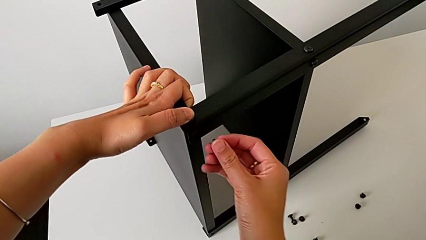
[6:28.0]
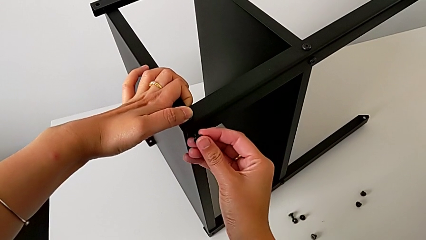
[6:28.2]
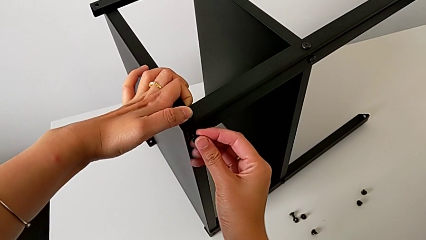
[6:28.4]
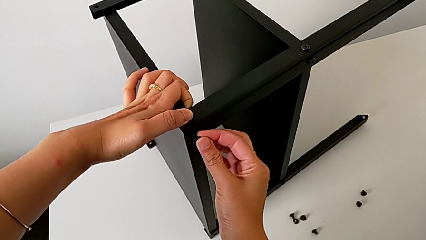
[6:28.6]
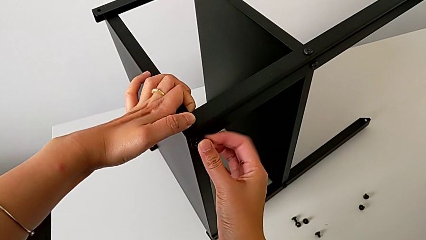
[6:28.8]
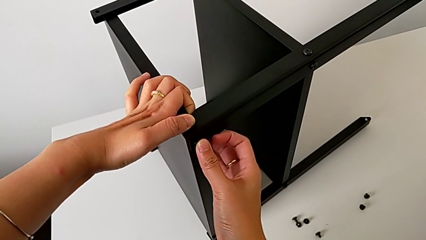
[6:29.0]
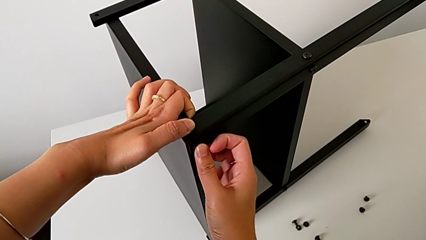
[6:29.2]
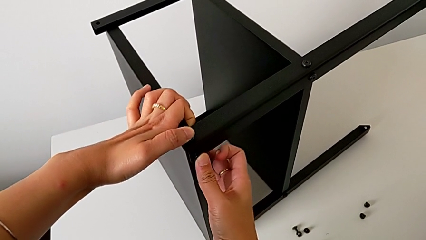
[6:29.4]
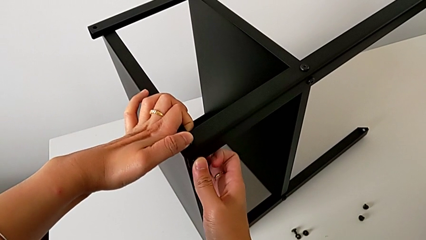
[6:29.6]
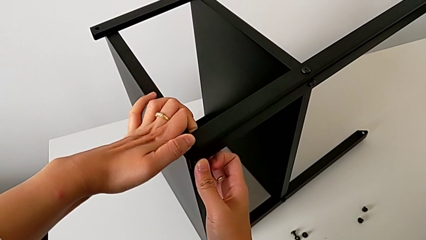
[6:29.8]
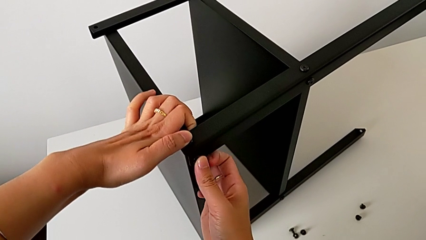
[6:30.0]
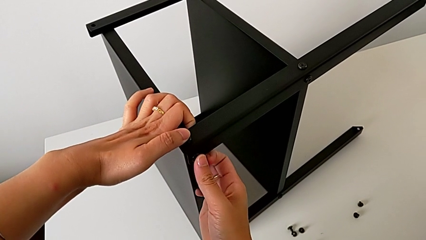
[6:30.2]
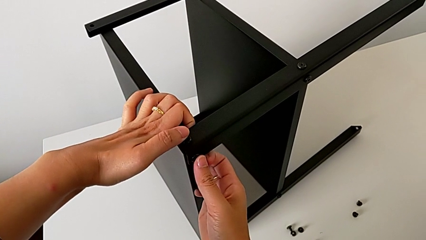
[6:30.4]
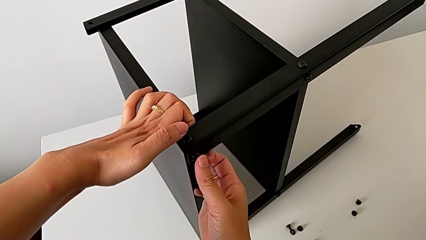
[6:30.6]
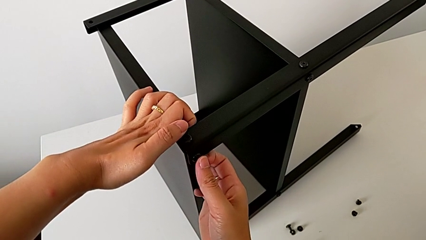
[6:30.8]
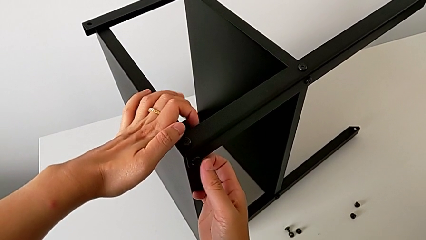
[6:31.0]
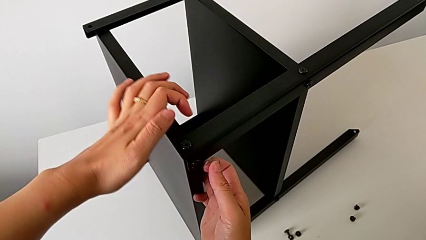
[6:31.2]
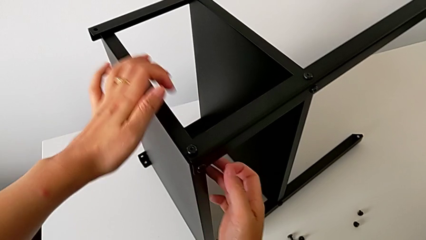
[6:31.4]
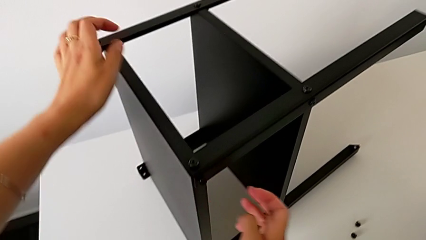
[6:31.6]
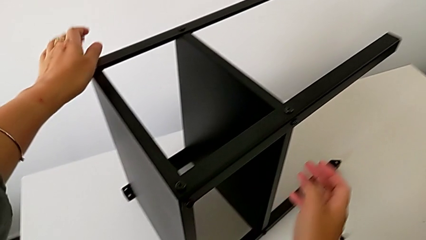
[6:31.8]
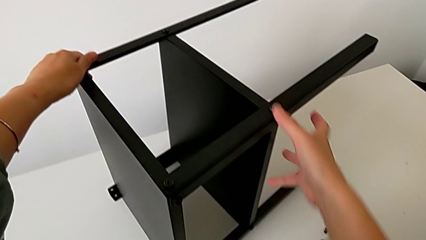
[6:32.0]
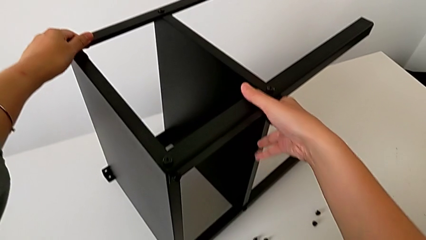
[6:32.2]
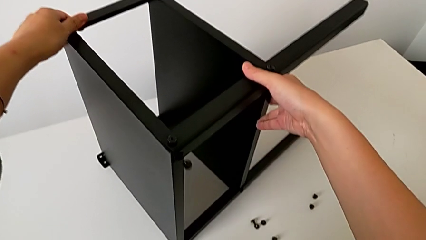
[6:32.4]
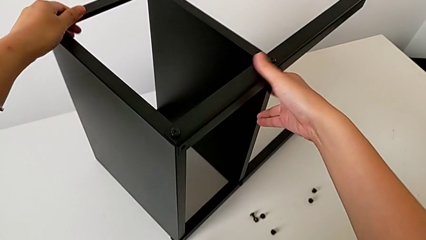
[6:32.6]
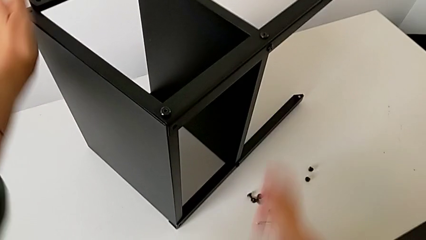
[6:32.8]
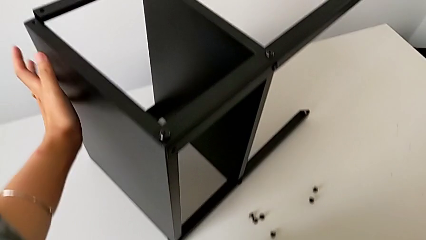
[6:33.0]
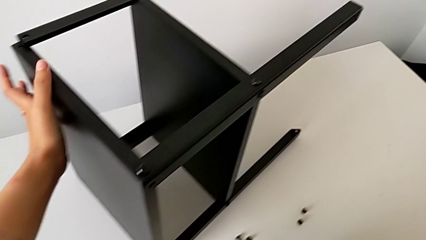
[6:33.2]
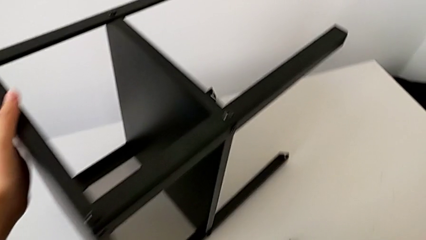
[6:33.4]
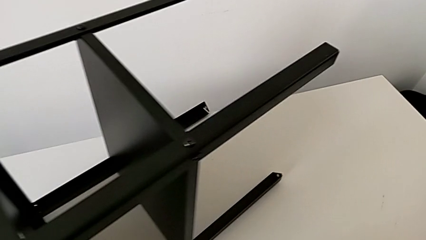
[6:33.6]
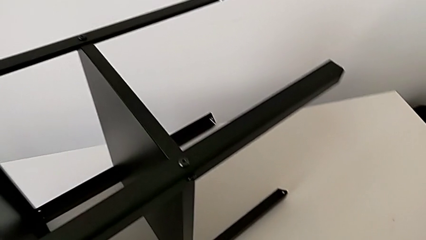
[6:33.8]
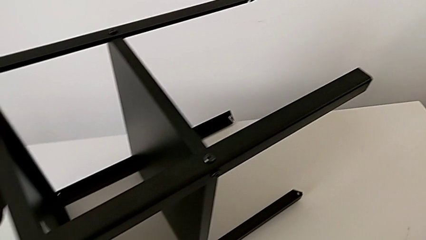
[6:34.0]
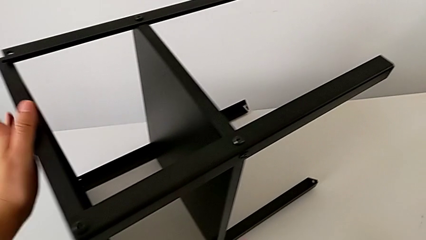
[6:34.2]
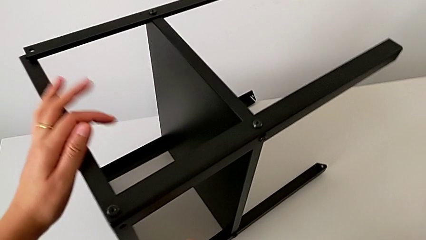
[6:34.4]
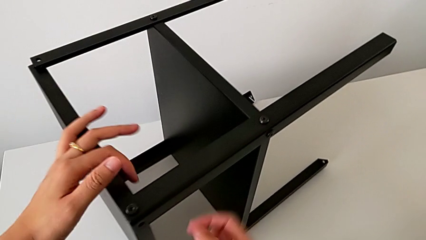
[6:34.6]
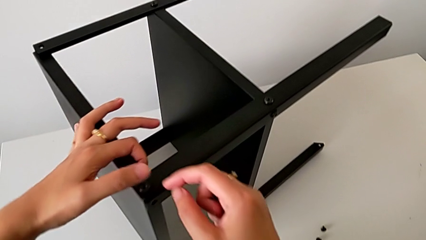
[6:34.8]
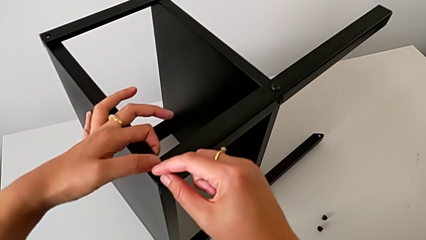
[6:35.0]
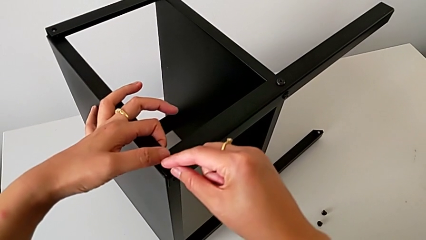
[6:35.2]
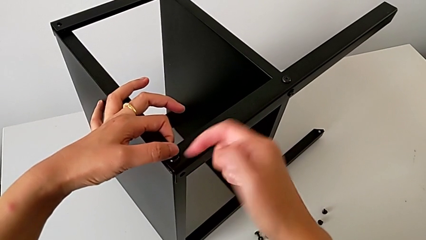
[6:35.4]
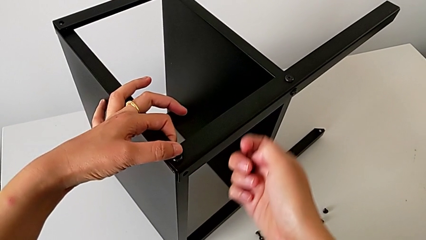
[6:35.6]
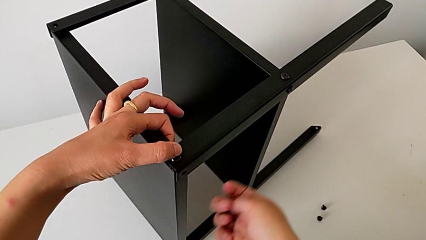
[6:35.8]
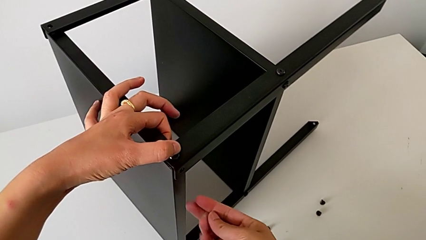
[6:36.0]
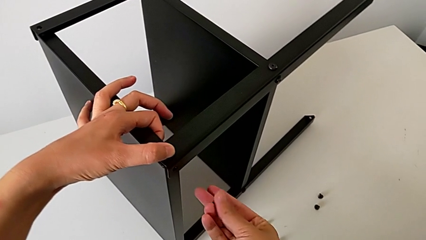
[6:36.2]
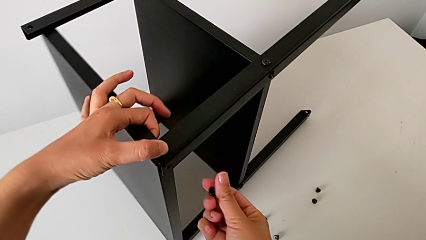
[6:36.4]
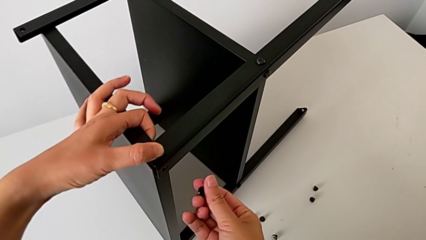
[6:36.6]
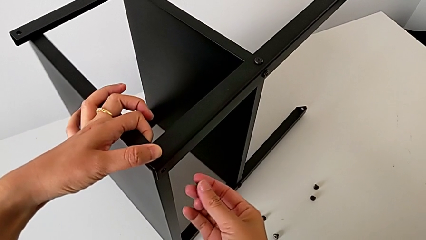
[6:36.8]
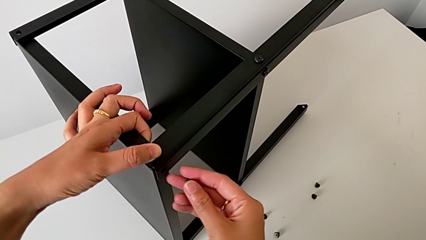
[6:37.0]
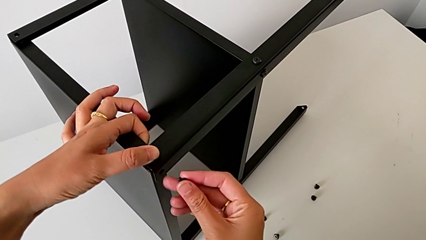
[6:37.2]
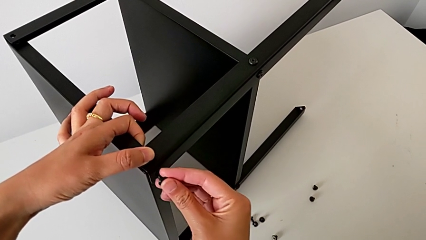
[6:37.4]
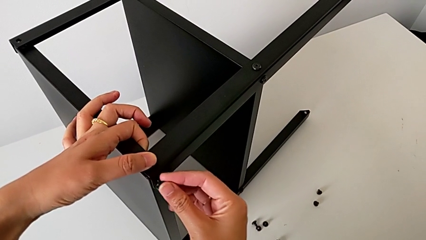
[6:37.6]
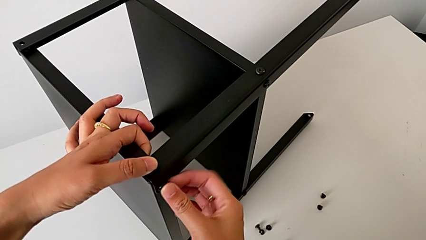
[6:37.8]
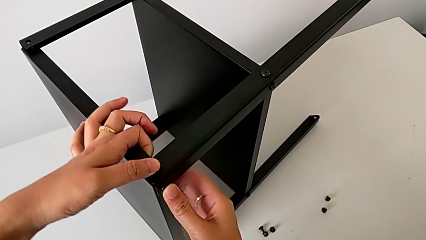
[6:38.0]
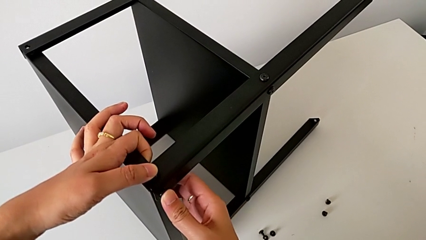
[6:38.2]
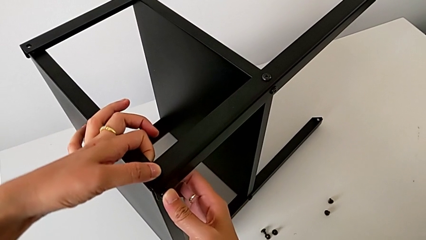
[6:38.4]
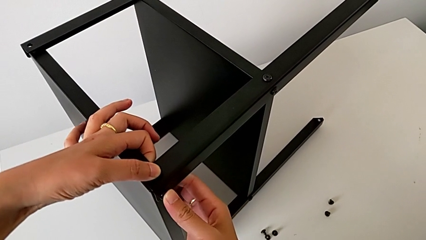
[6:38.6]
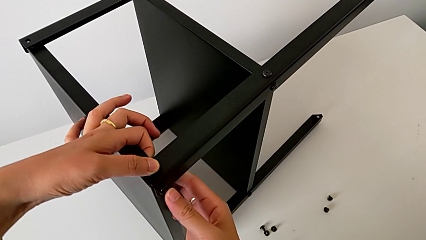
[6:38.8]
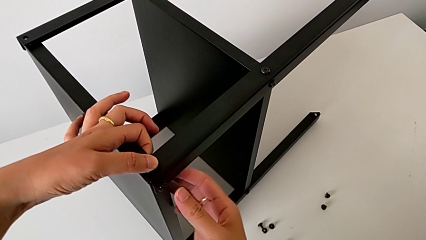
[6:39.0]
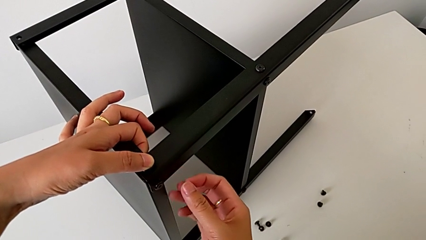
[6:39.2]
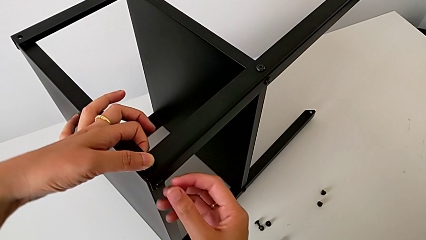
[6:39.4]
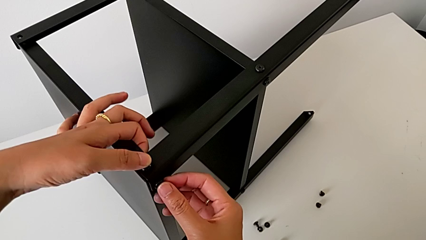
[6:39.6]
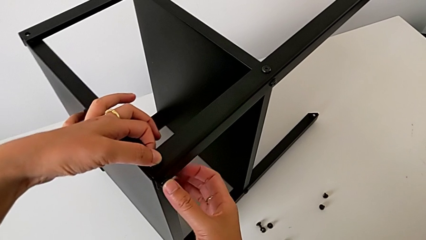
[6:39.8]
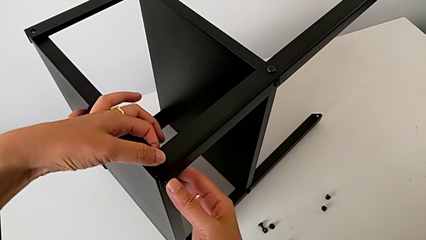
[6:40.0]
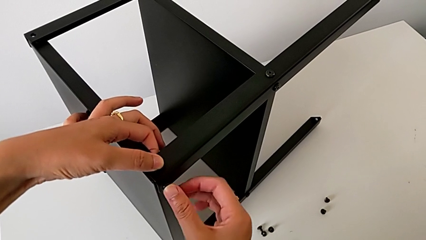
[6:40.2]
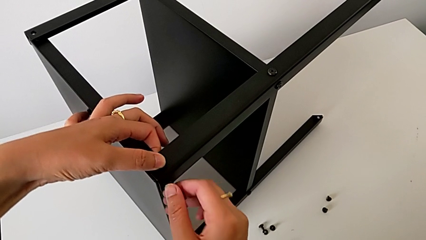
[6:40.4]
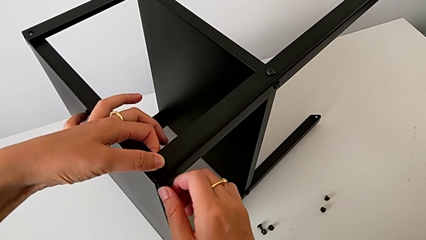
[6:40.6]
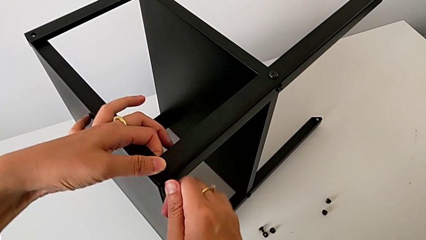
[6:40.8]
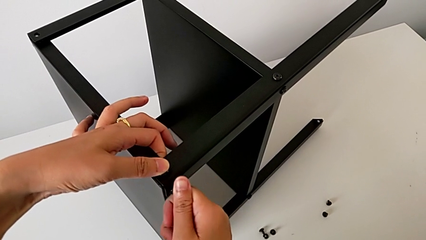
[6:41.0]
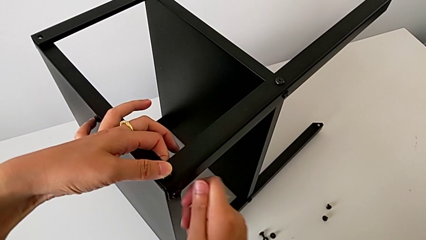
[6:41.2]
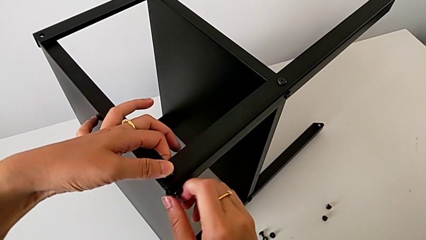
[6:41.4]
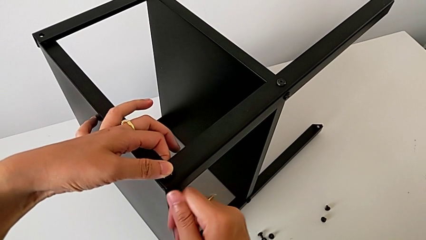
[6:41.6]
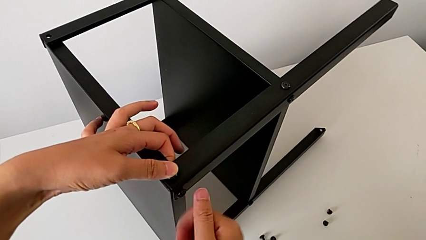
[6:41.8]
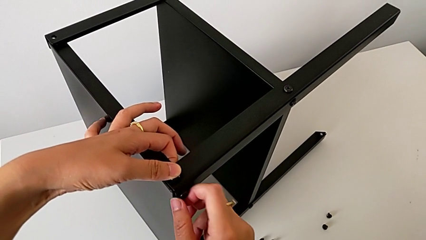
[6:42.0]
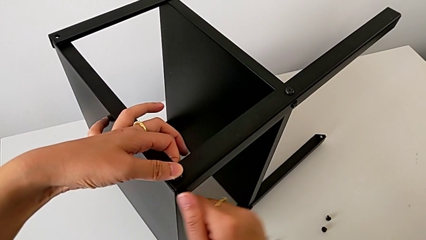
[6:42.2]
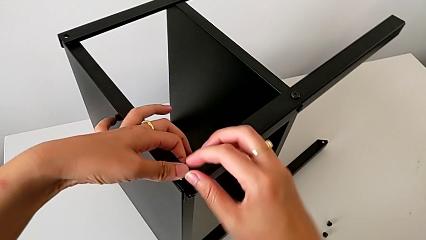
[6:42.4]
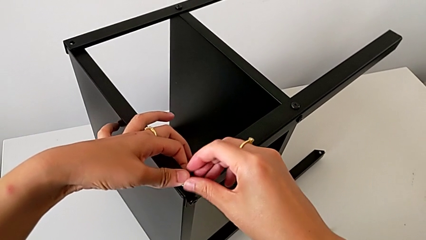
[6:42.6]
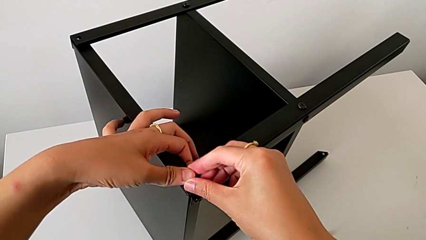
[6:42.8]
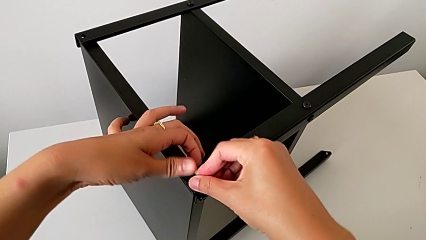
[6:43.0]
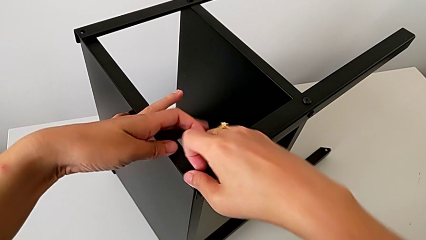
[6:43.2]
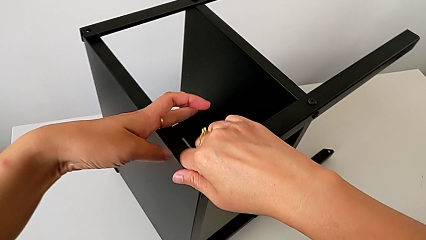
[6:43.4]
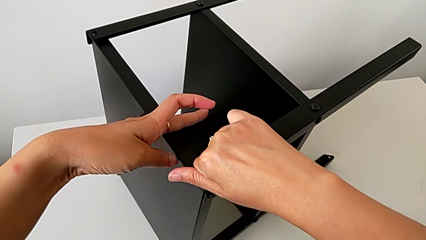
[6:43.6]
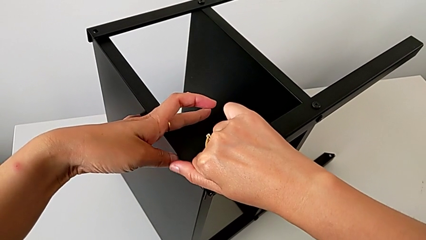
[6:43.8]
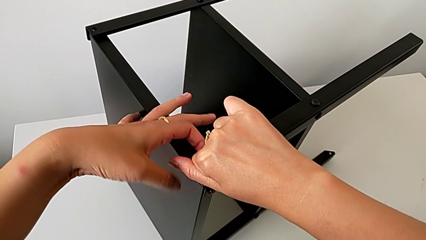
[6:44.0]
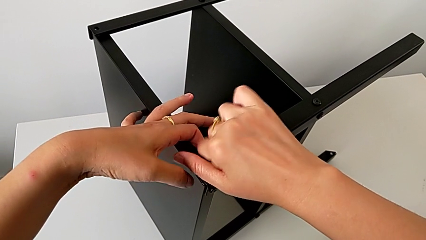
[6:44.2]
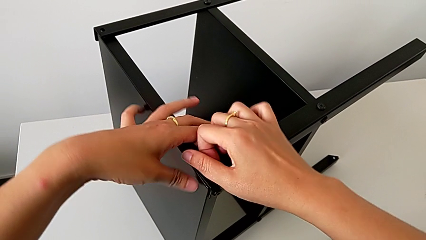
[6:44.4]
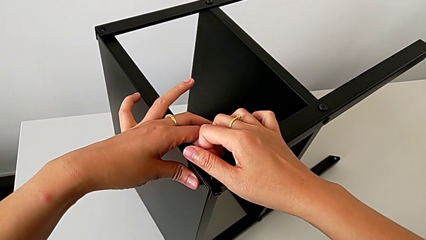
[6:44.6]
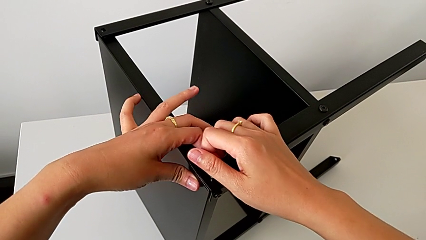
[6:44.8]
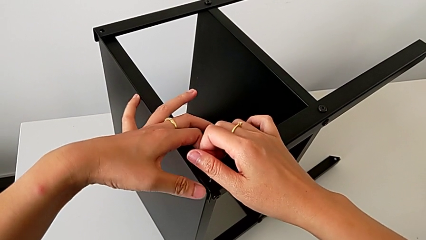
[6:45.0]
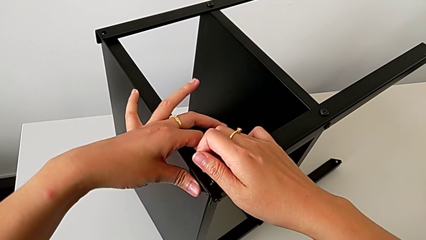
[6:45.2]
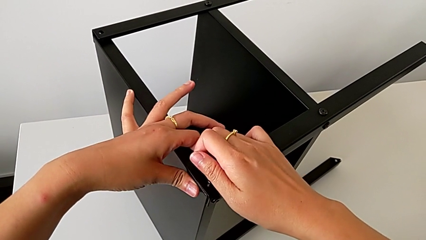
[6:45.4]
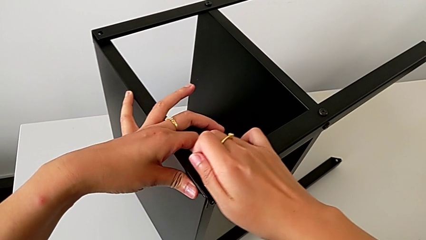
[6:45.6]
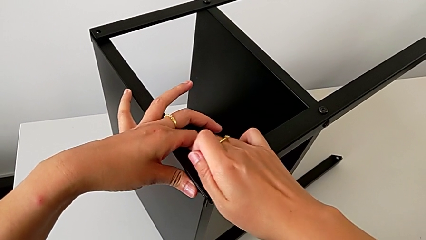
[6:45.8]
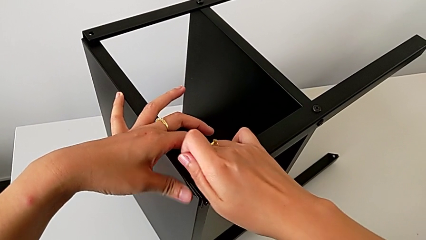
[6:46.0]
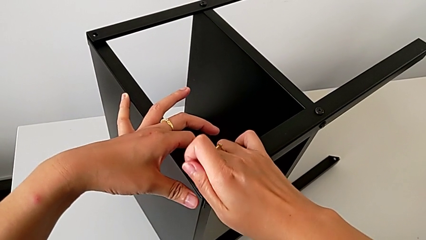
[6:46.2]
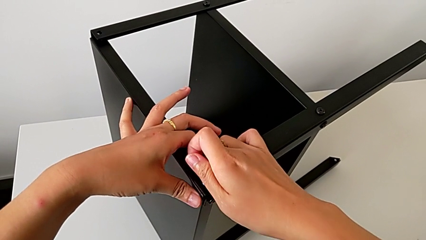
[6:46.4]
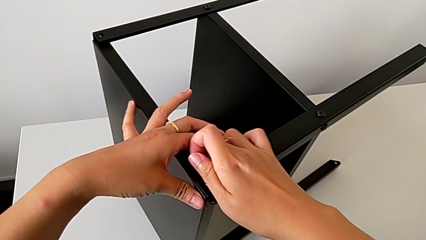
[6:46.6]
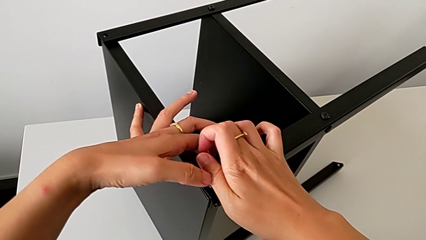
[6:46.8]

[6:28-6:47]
The camera wearer is assembling the first leg on to the top tray. They insert the hex socket head, hold it, approach the nightstand, grab it, wrongly drop the hex socket head, grab it, insert it, hold it with the left hand, insert it with the right hand, screw it with the right hand, screw it and align the top tray.
